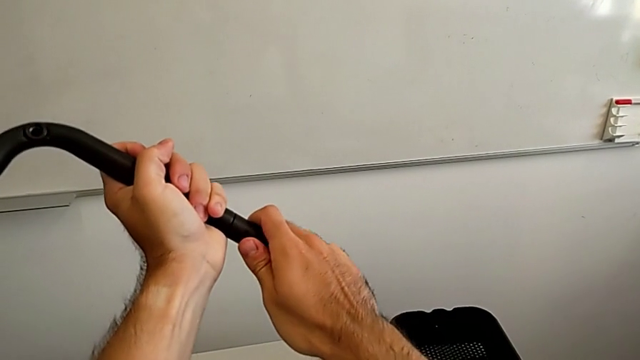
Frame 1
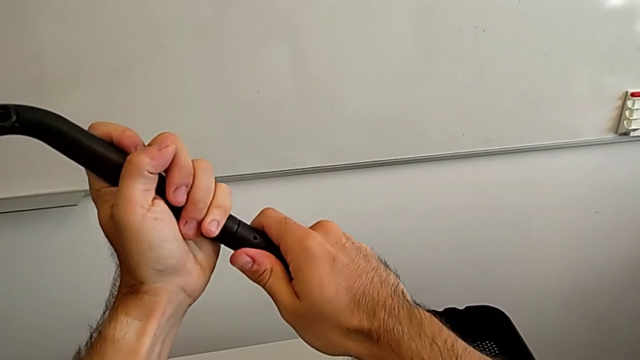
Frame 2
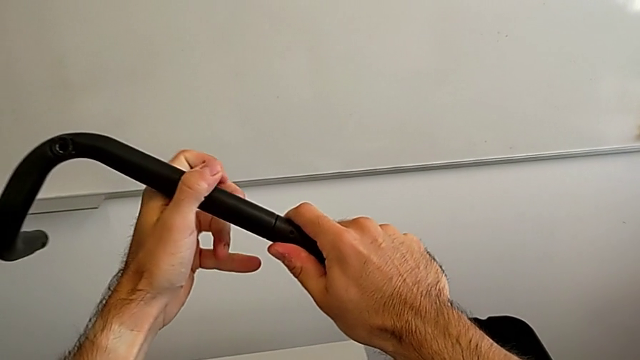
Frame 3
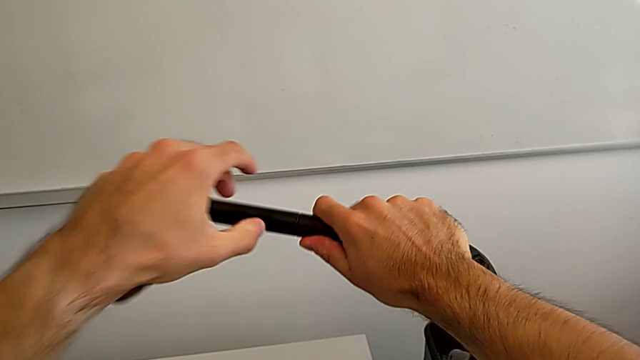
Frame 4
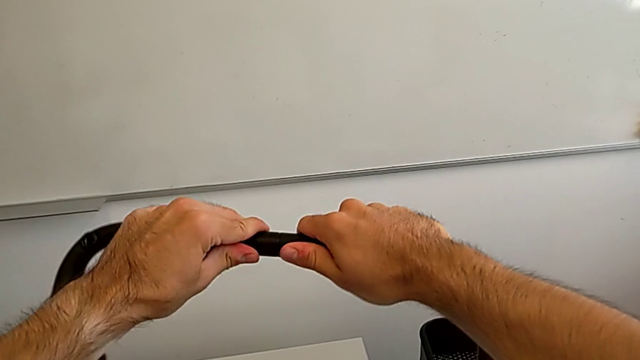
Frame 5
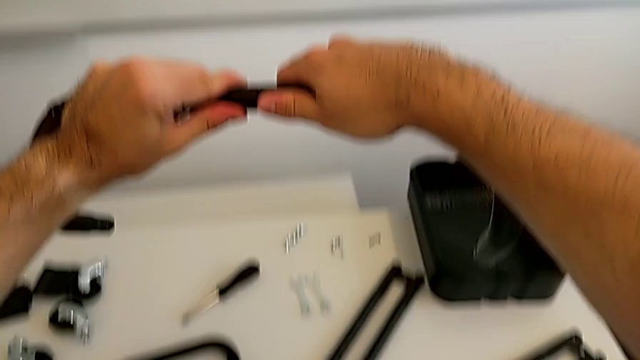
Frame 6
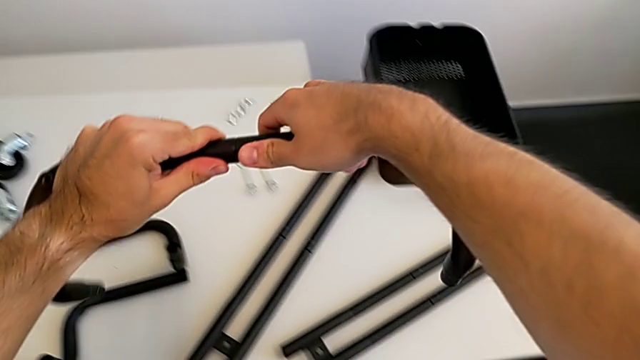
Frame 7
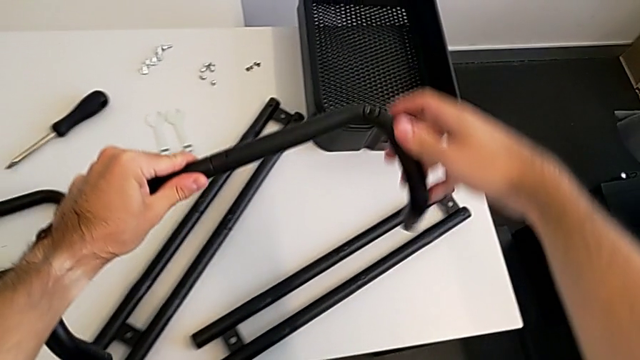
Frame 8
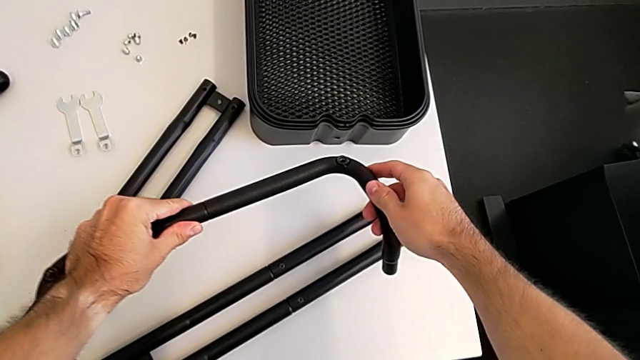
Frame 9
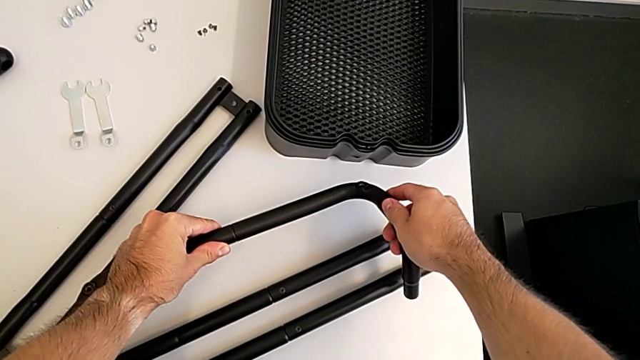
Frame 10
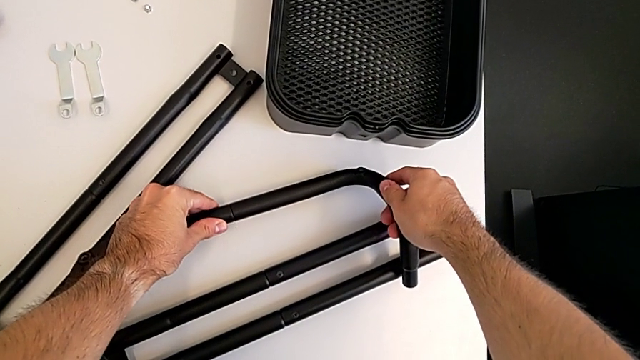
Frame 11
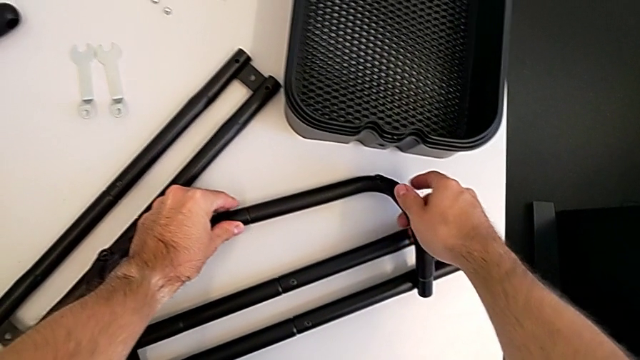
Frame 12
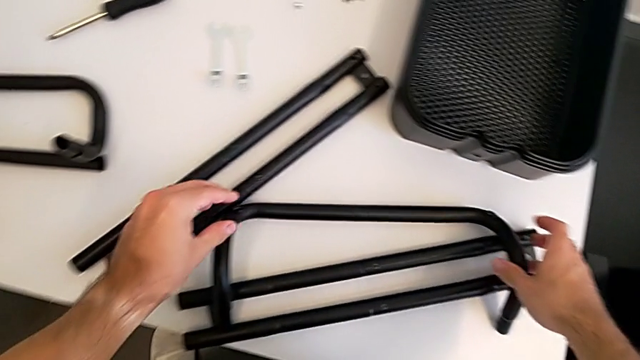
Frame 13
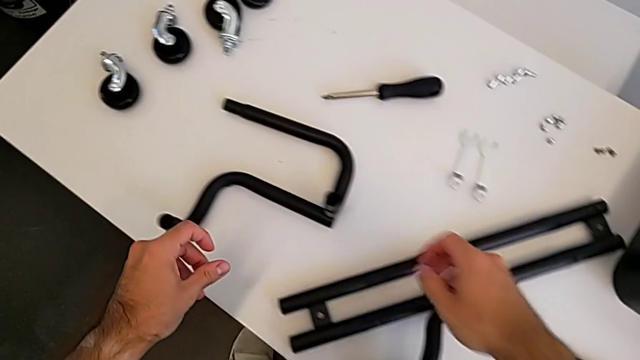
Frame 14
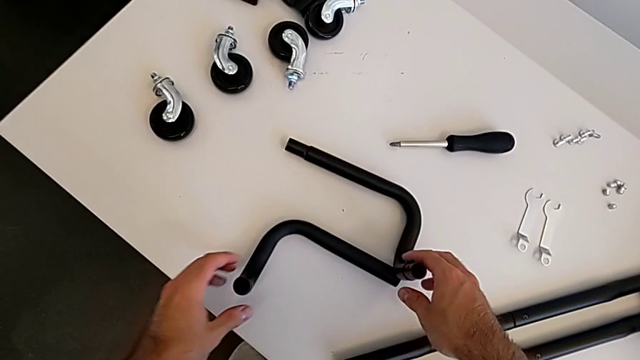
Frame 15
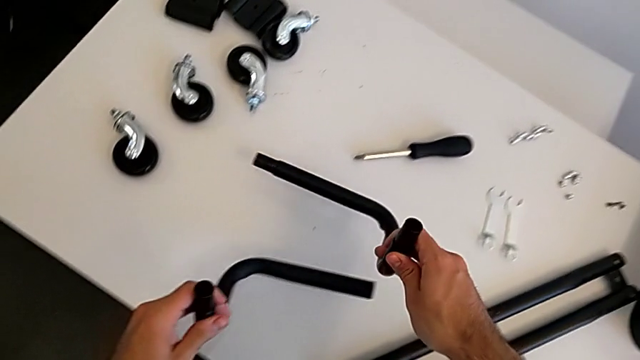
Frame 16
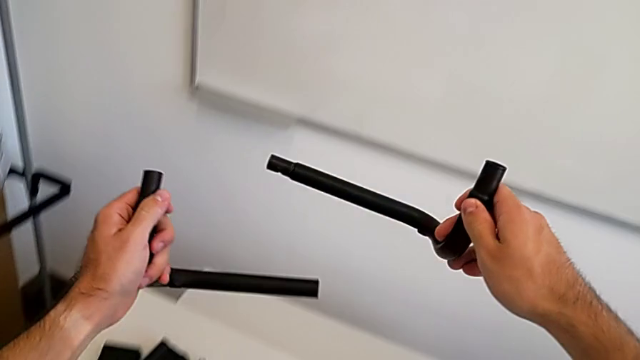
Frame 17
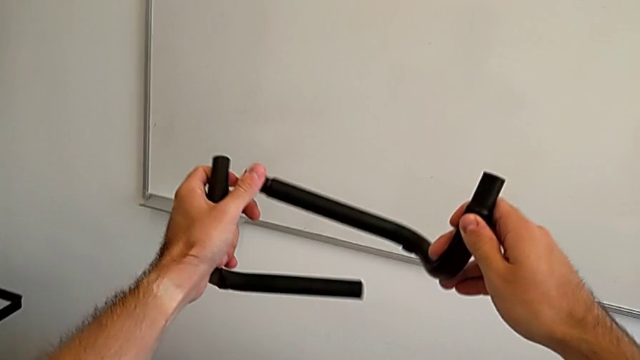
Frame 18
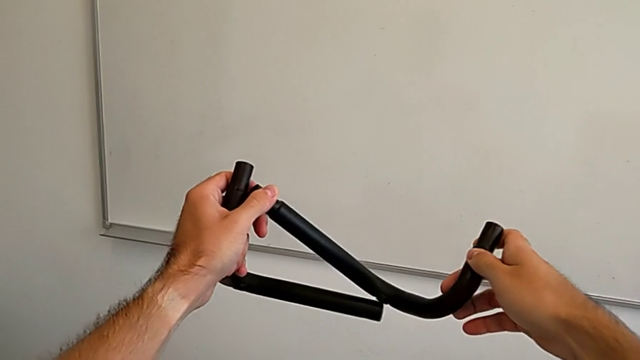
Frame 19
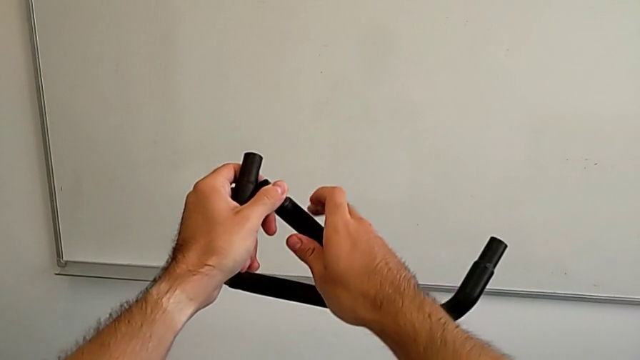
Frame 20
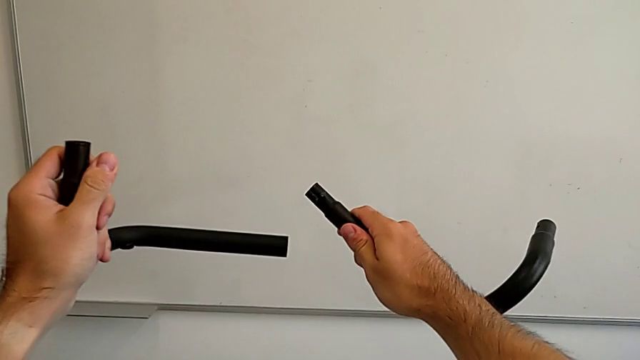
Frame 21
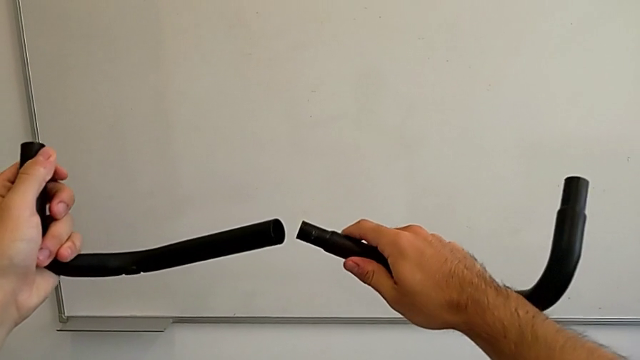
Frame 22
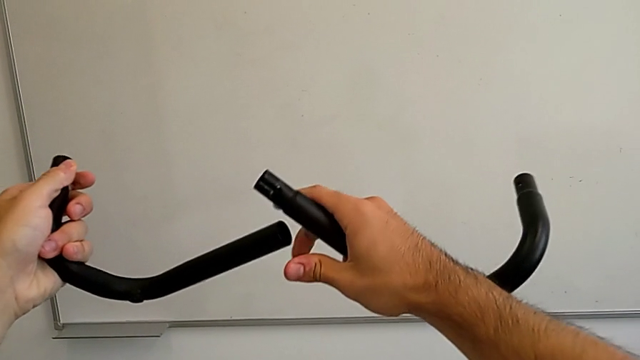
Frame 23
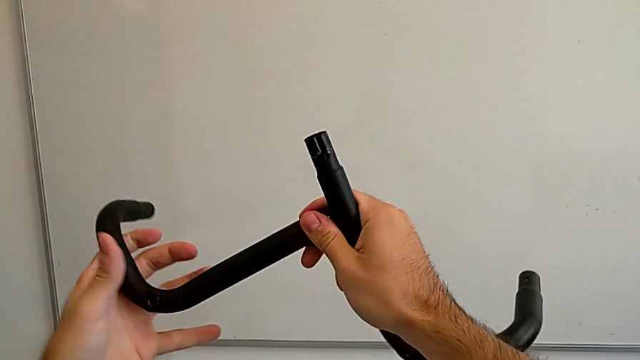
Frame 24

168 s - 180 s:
The camera wearer is assembling the two base frames. They place the frame, grab the second frame and align the frame.

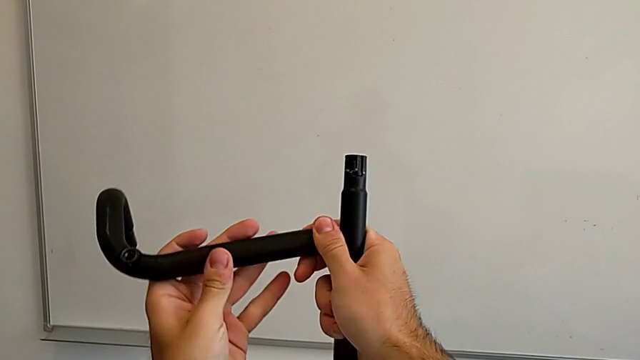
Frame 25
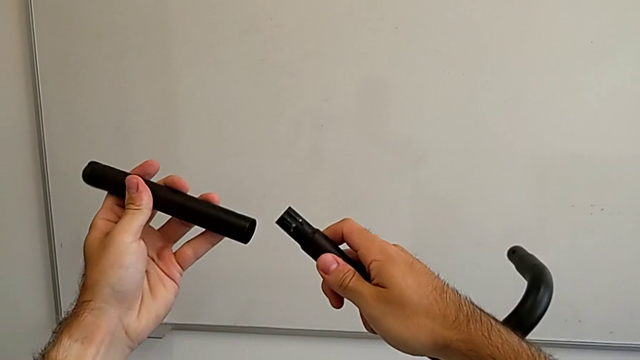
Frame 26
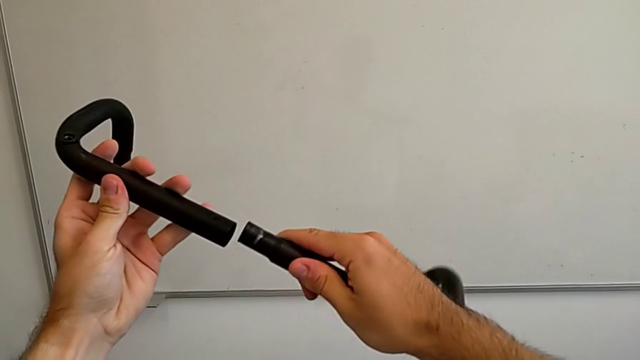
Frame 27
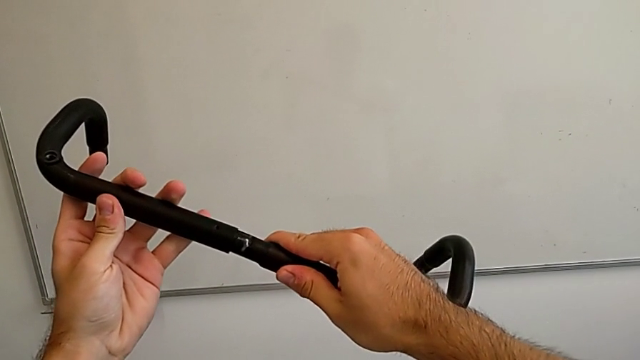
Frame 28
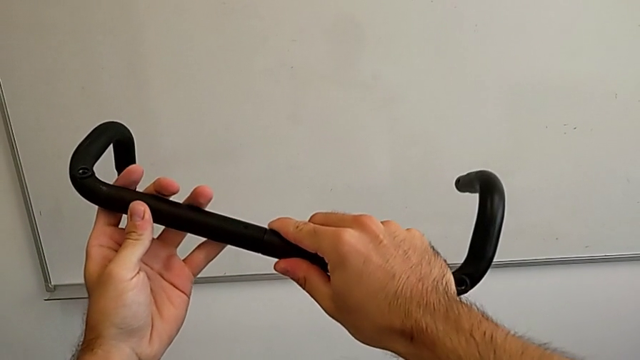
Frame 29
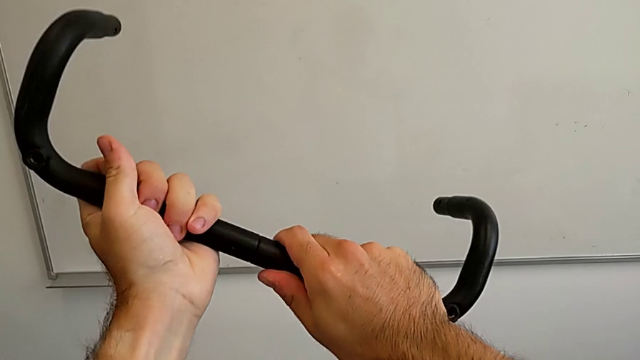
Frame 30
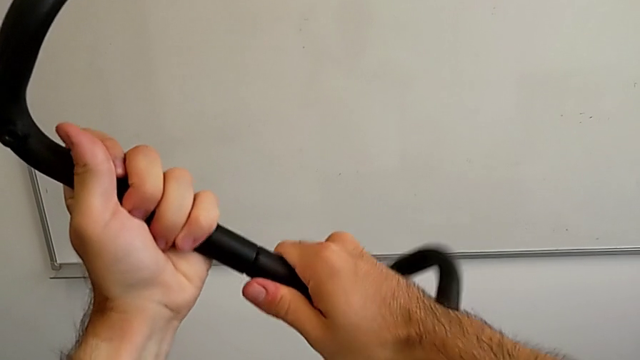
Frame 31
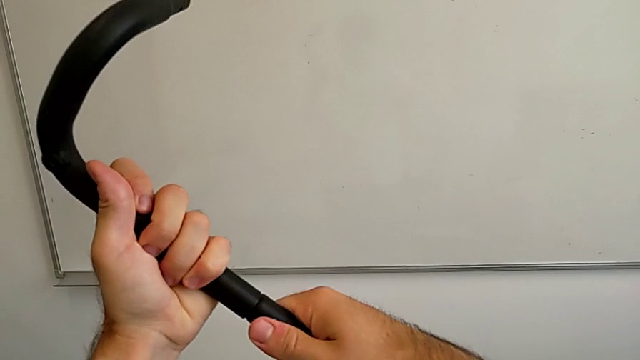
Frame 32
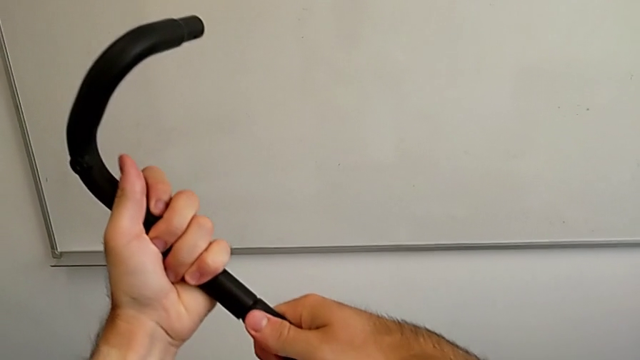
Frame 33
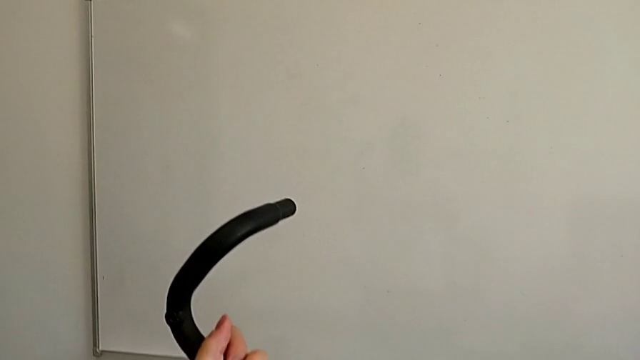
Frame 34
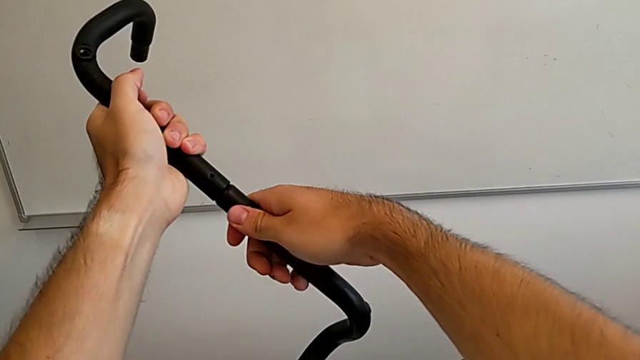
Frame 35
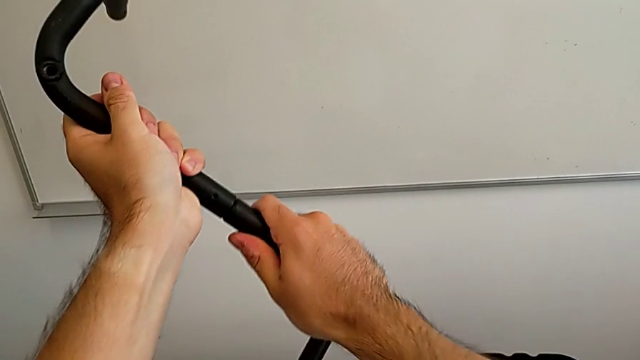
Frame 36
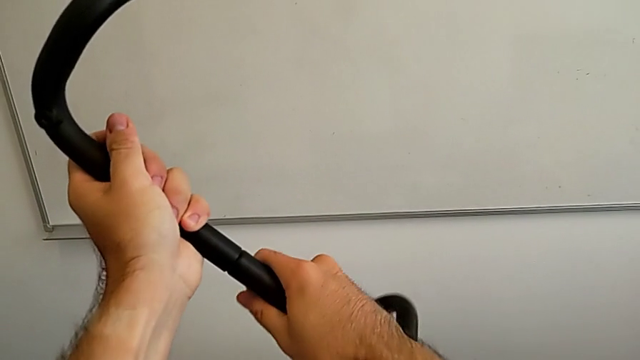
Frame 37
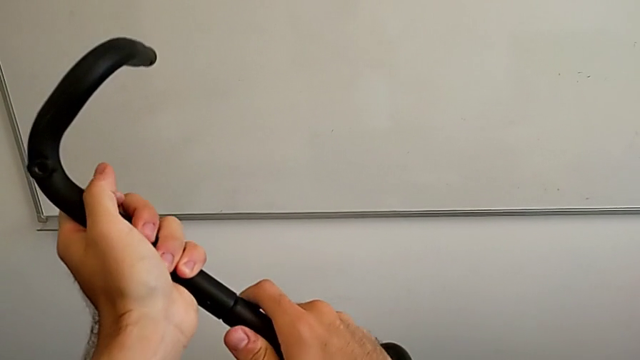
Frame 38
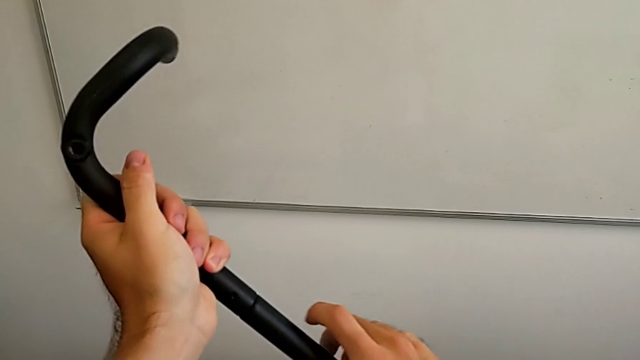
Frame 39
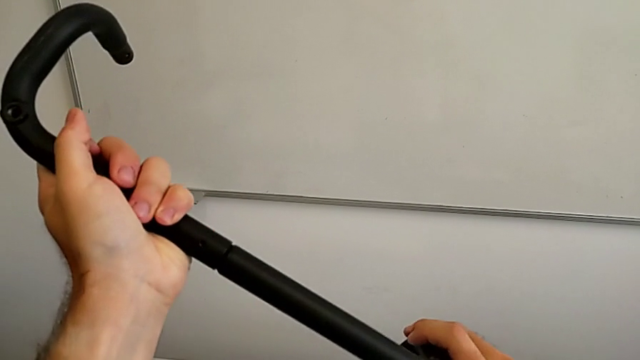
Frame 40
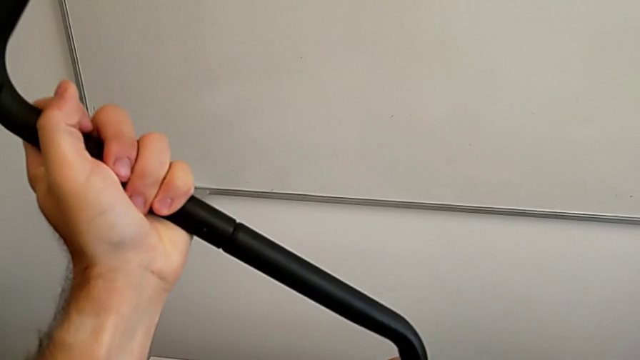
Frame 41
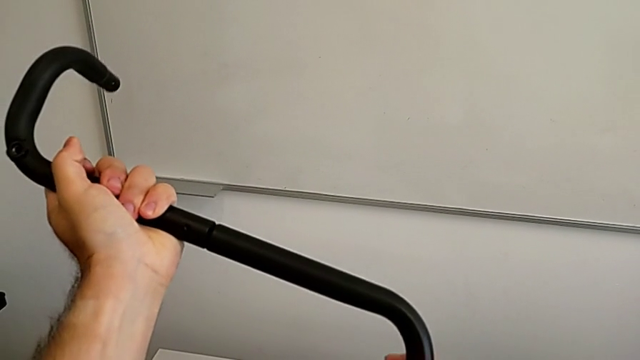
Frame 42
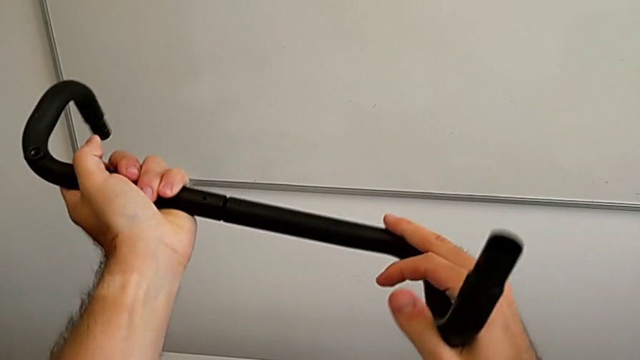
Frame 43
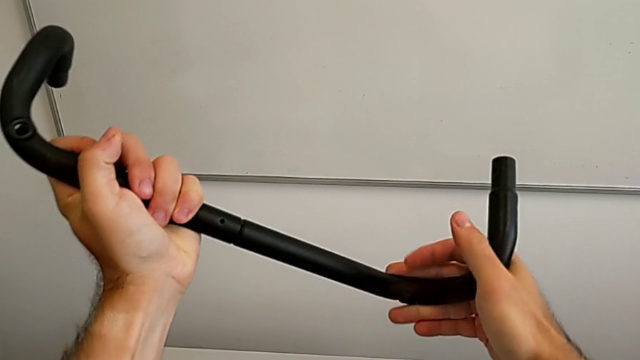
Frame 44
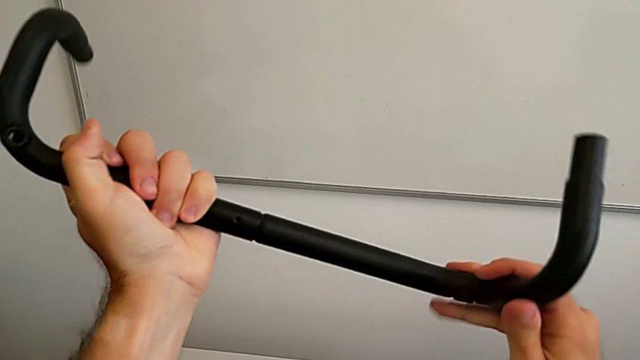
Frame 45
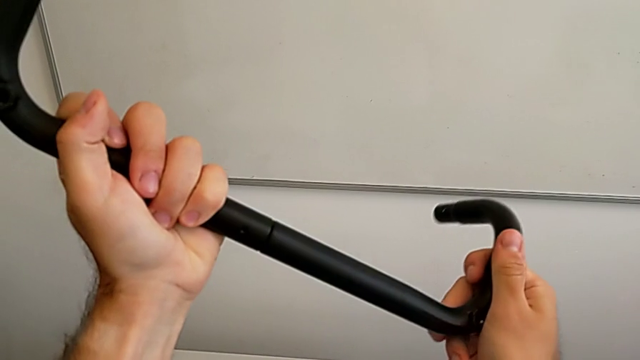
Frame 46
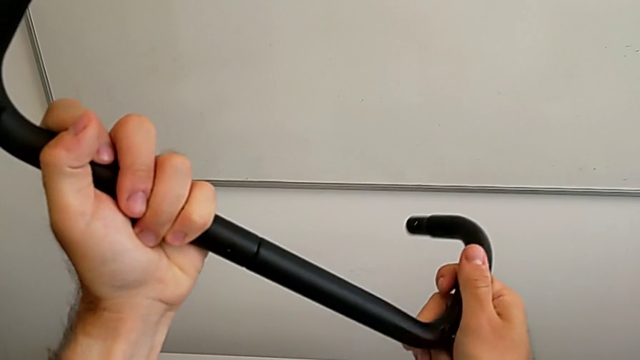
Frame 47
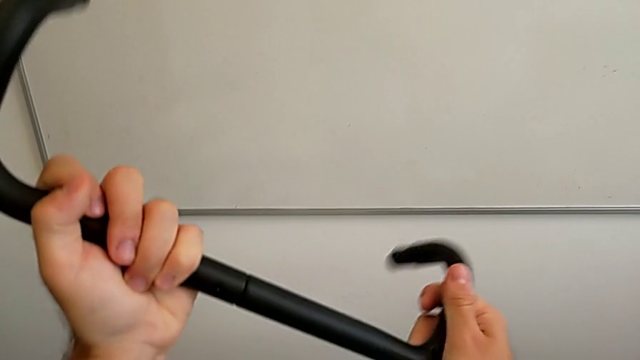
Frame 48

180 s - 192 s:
The camera wearer is assembling the two base frames. They begin to stack the second frame.
